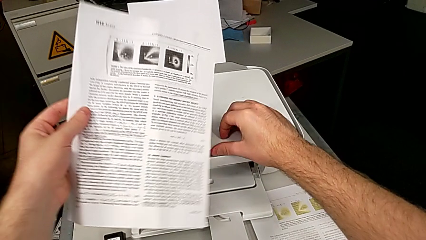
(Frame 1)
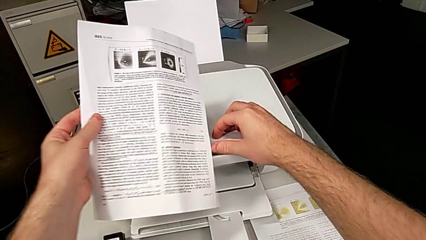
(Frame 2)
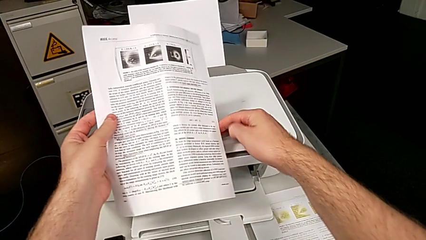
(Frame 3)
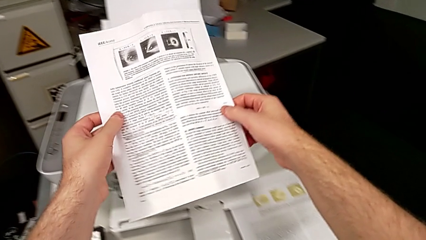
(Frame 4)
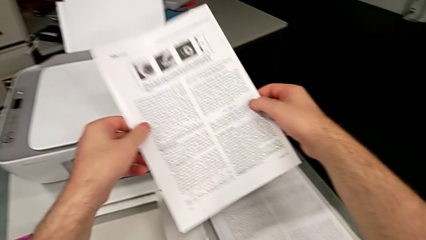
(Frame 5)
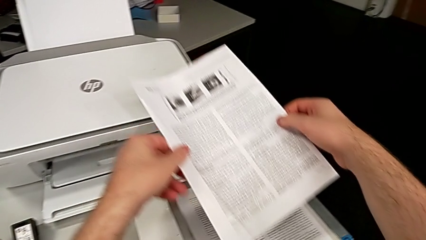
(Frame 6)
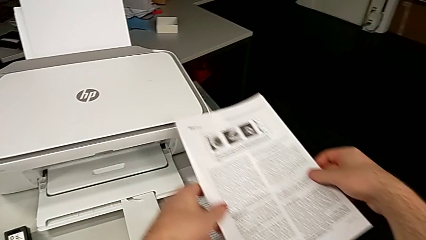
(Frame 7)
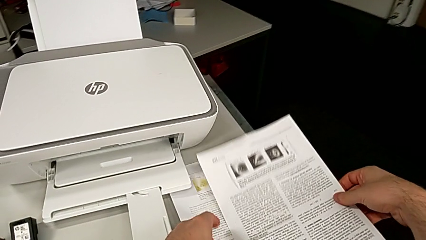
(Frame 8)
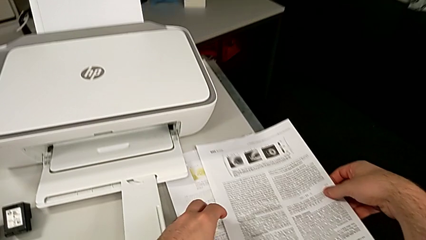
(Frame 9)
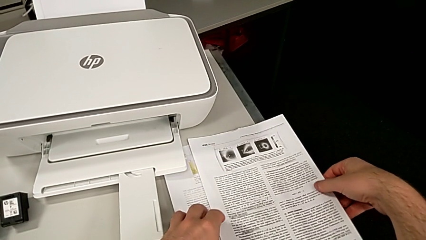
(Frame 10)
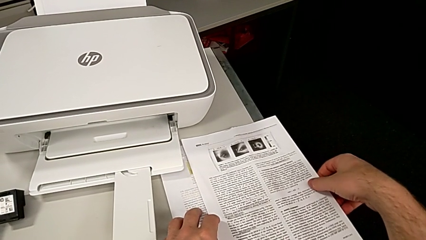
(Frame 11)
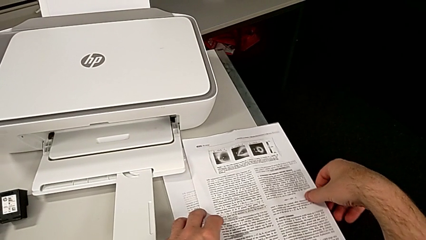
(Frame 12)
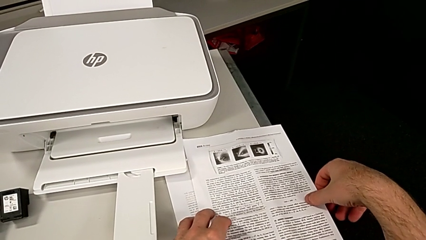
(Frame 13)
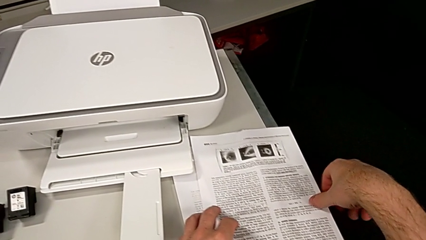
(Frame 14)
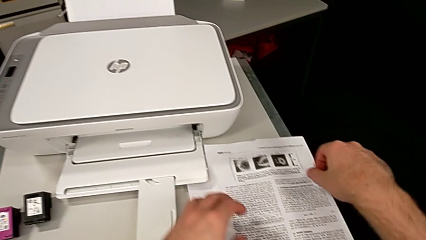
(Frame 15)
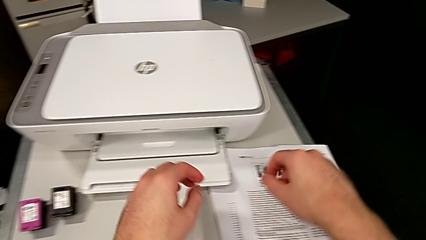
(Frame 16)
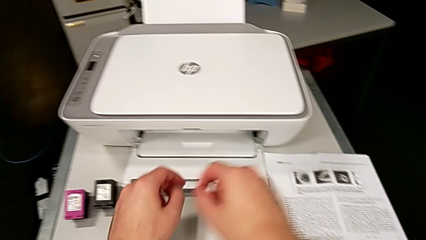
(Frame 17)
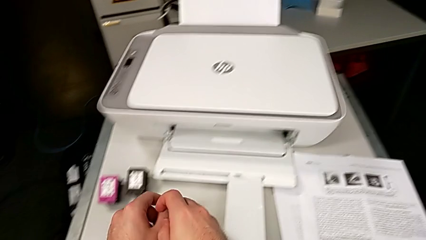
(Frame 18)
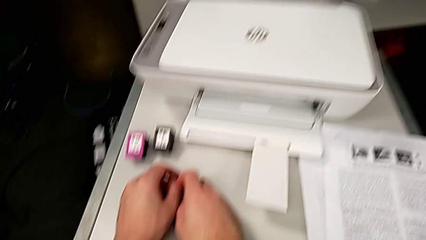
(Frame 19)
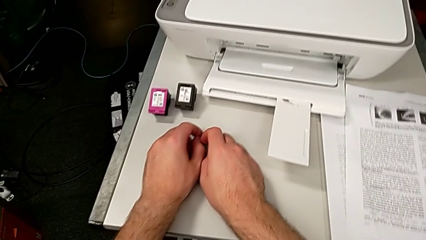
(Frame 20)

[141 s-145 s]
The camera wearer is copying. They place the paper stack.

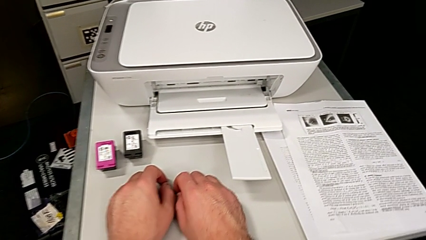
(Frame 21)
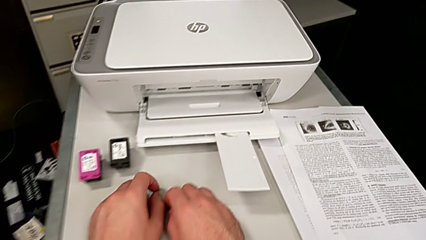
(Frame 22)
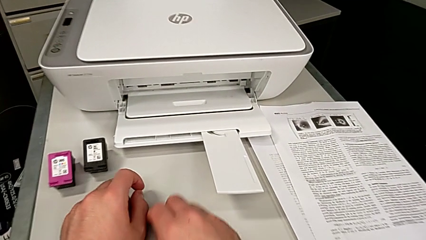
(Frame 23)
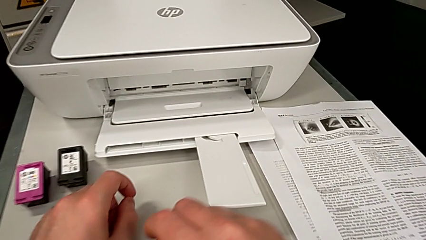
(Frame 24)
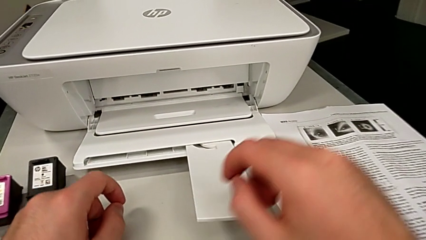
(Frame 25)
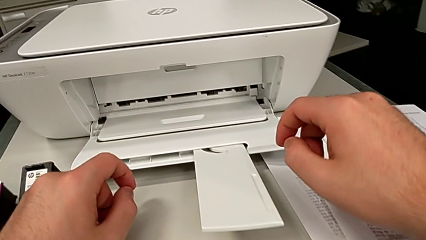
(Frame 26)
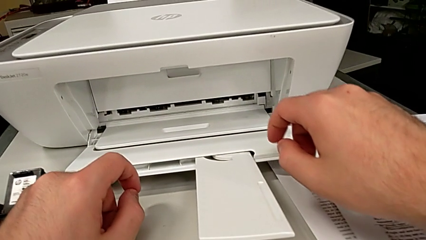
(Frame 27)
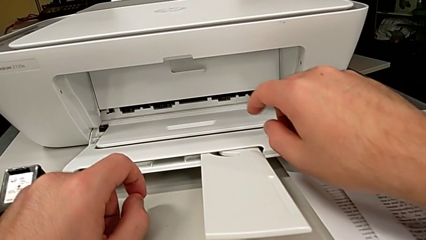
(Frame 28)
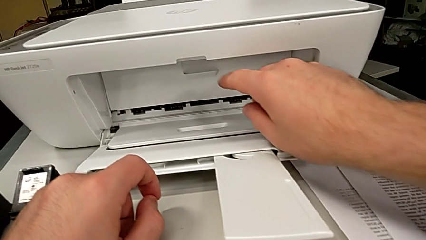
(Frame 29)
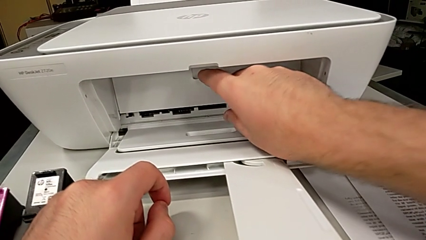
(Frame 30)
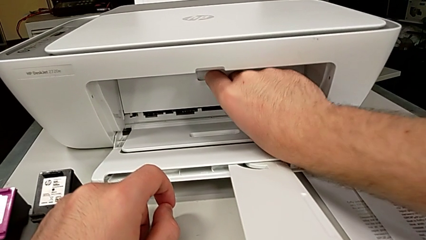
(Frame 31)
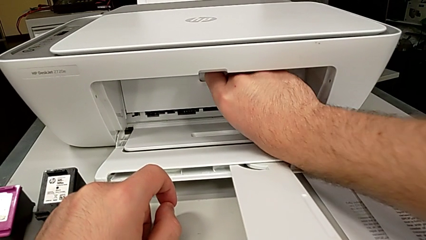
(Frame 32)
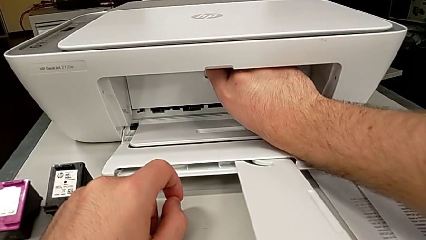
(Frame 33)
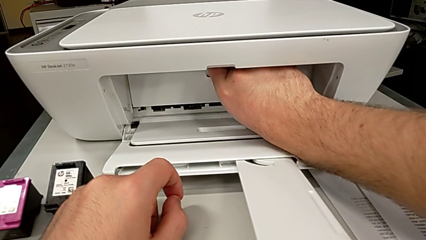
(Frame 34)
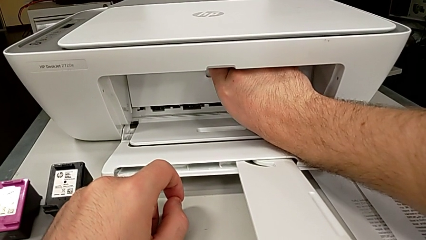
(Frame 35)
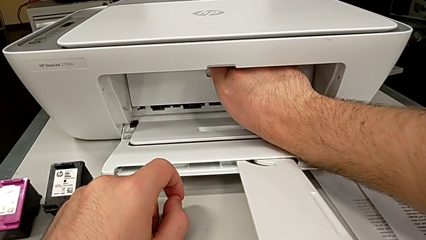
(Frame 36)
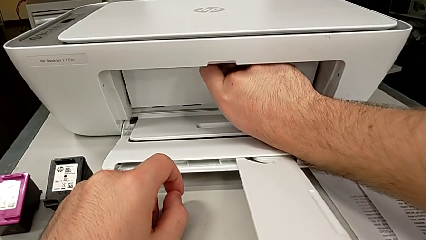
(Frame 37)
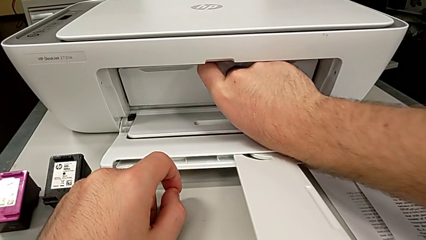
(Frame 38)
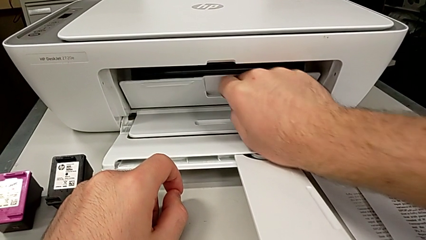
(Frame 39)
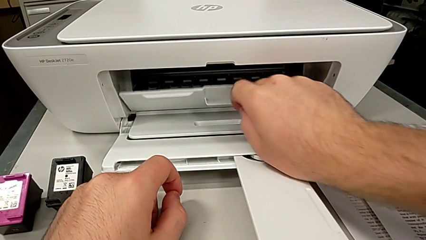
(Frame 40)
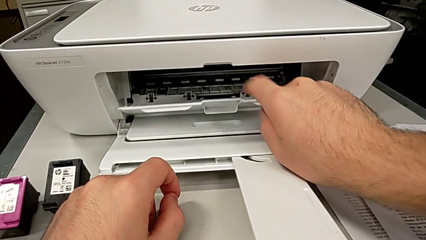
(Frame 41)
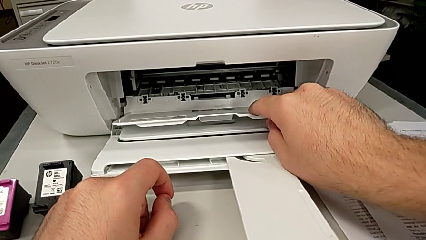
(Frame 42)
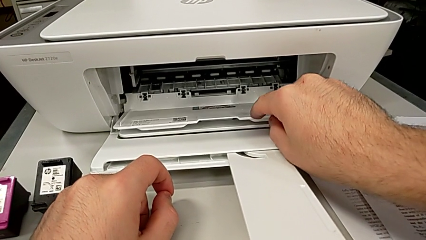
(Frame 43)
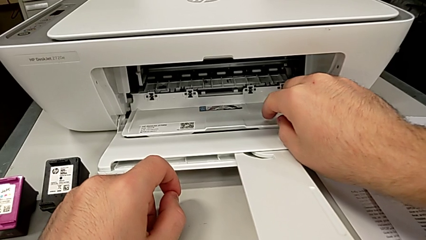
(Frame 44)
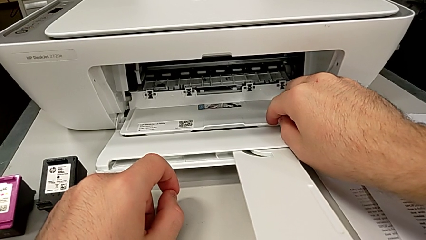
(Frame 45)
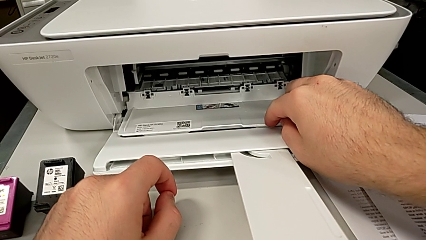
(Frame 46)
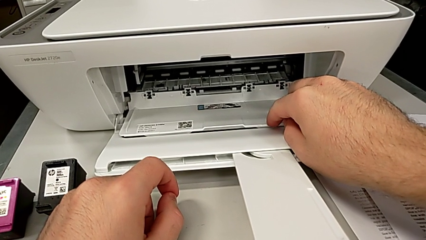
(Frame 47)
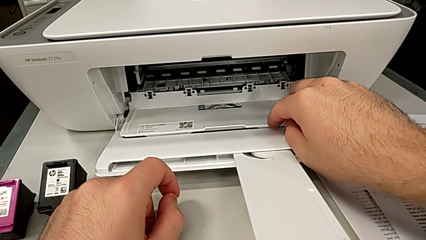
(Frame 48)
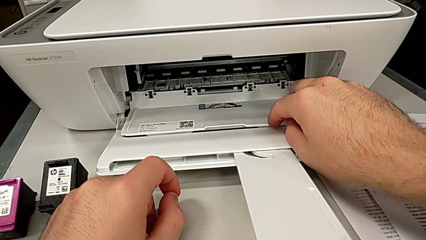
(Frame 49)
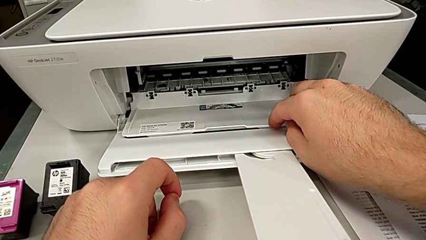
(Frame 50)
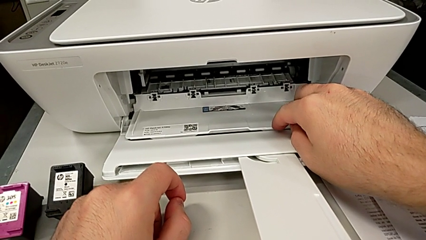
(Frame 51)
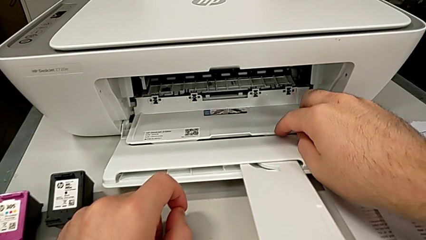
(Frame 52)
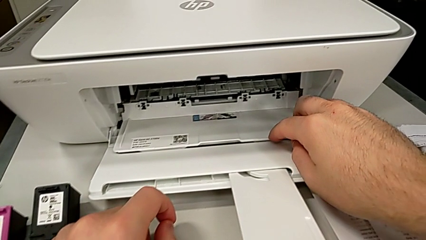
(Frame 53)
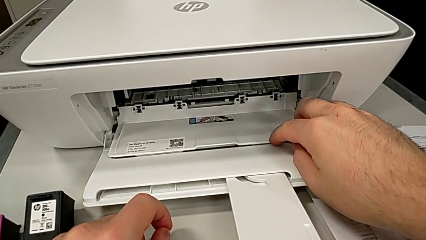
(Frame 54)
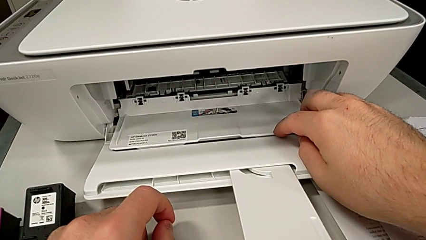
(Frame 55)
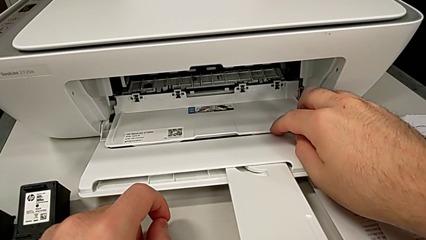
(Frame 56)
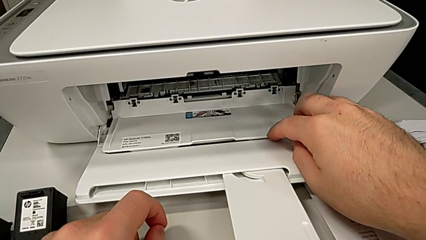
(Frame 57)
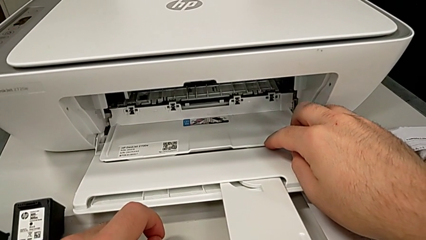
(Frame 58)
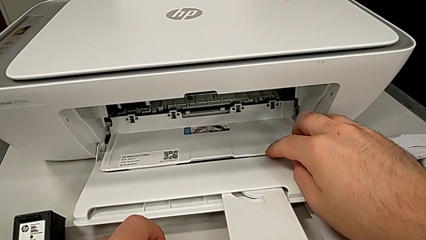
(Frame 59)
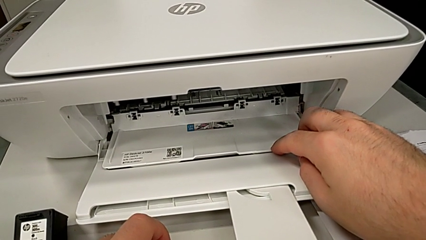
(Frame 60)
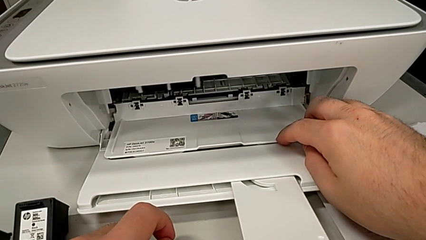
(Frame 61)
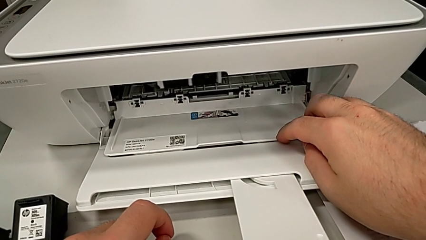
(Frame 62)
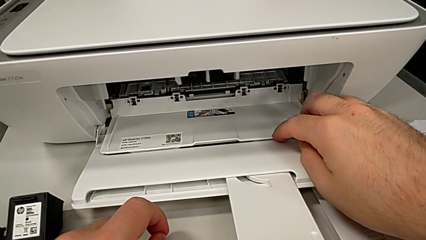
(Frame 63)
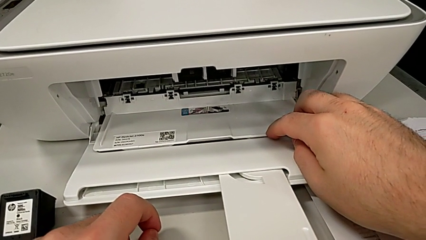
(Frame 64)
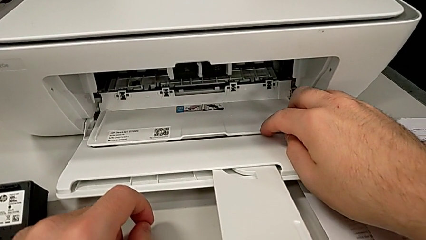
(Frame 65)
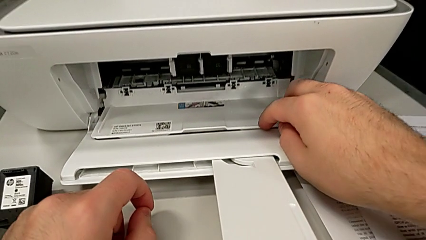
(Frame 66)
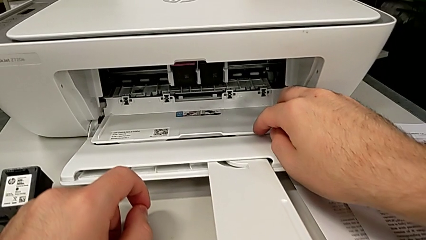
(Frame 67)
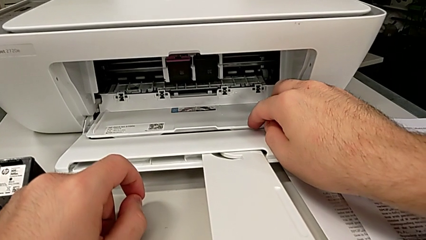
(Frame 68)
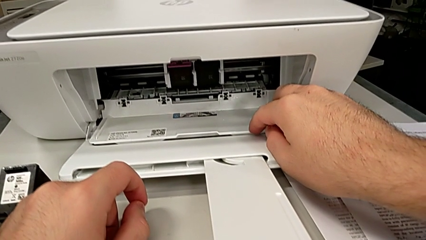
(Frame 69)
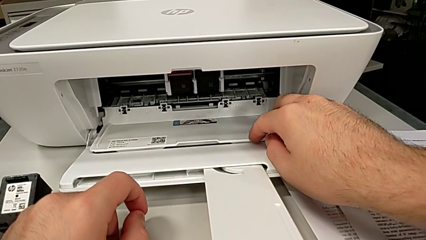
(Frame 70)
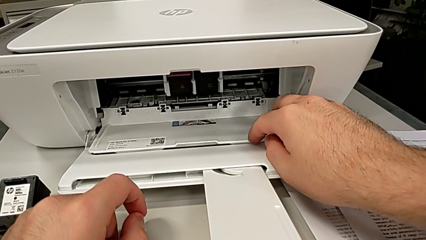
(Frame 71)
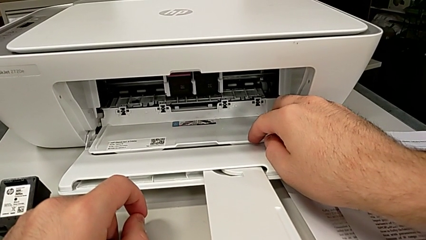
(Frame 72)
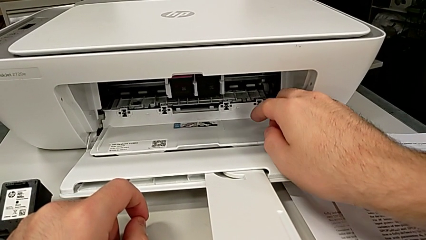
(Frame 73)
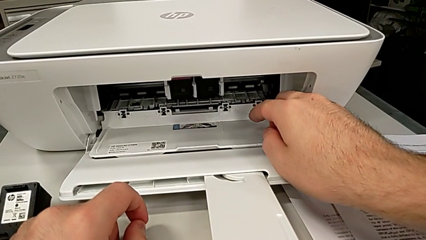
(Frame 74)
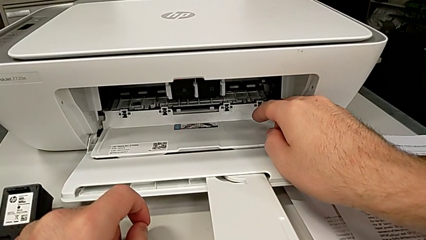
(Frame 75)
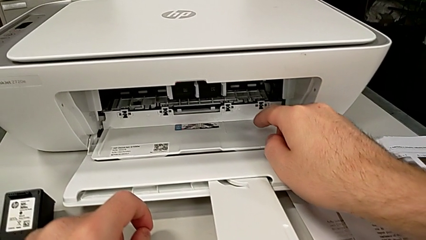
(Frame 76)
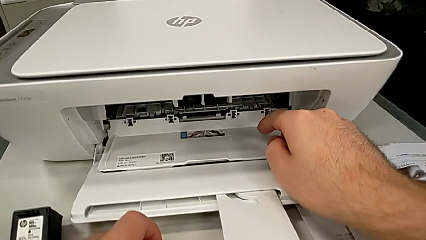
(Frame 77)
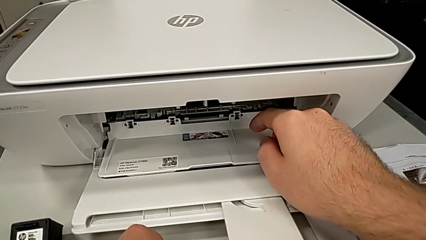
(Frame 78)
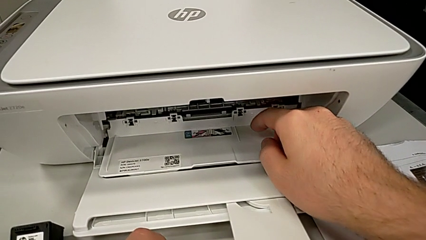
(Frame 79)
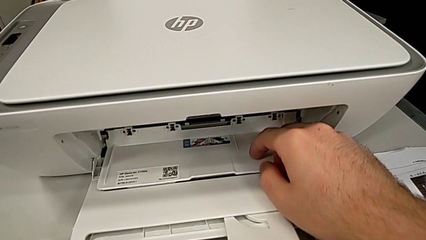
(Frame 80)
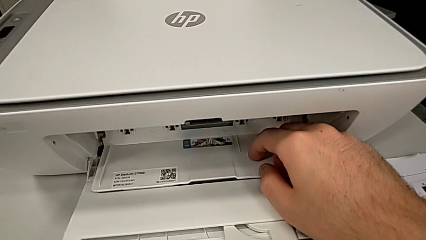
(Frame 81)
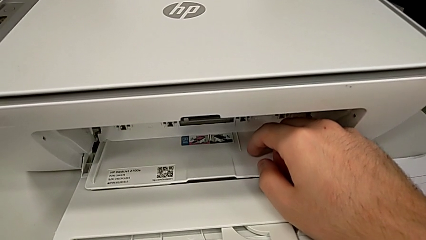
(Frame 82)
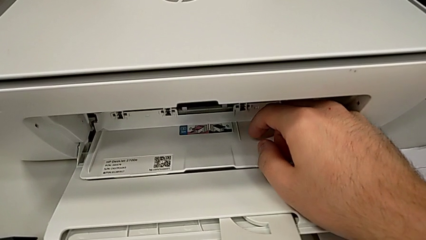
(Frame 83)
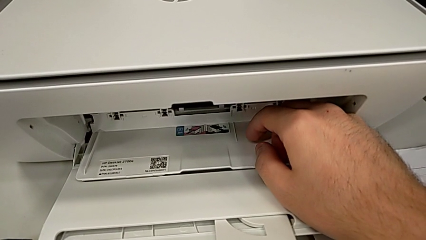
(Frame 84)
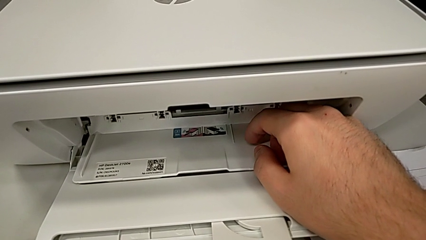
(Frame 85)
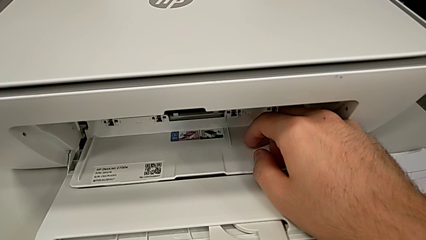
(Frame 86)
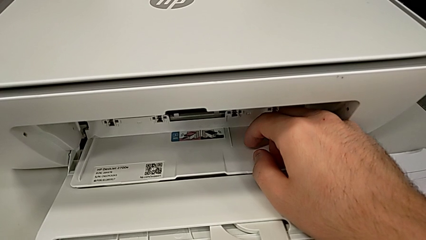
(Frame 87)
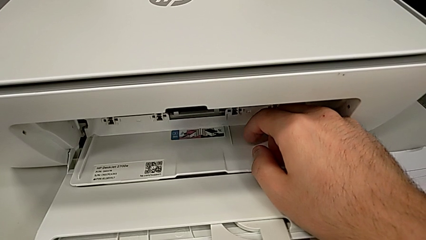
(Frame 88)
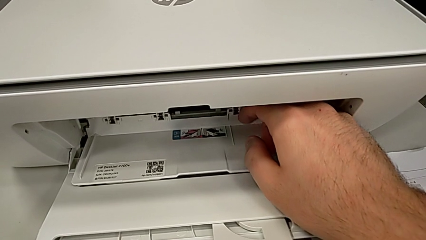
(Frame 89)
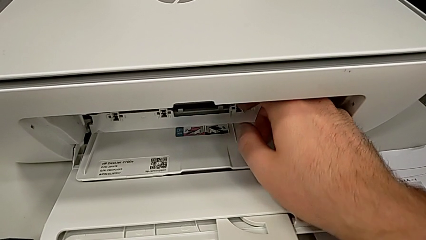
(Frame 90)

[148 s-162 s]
The camera wearer is changing the ink cartridges regularly. They open the cartridge gate.
